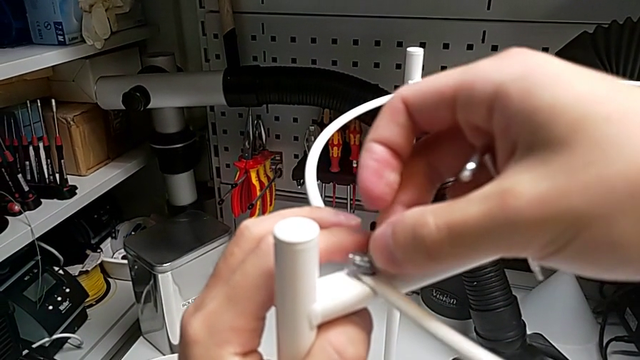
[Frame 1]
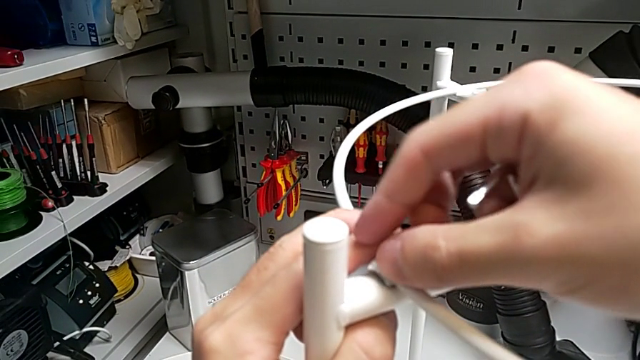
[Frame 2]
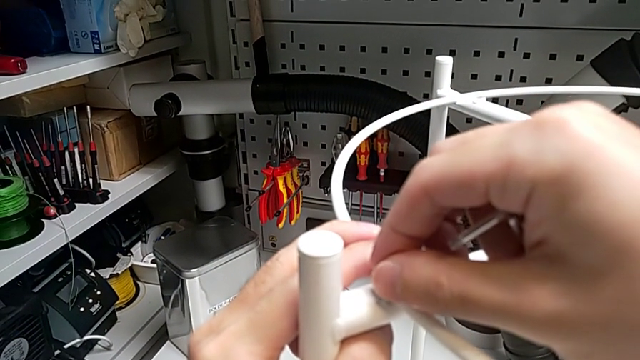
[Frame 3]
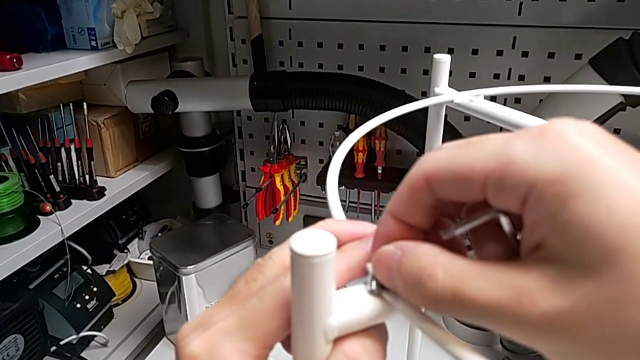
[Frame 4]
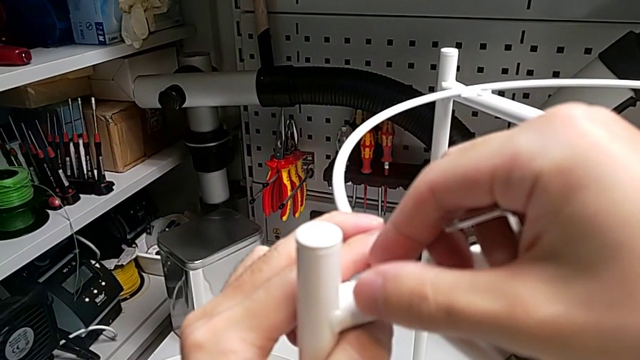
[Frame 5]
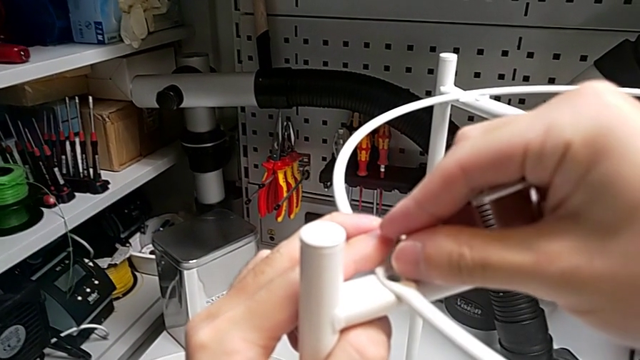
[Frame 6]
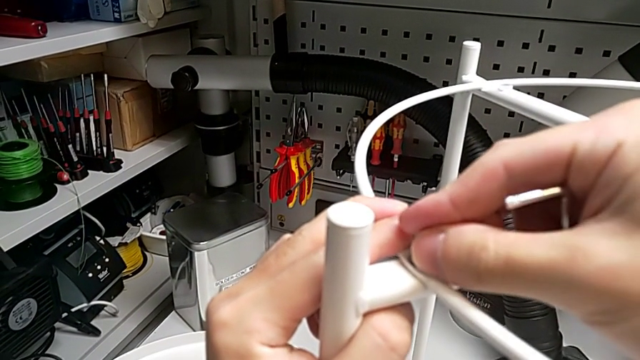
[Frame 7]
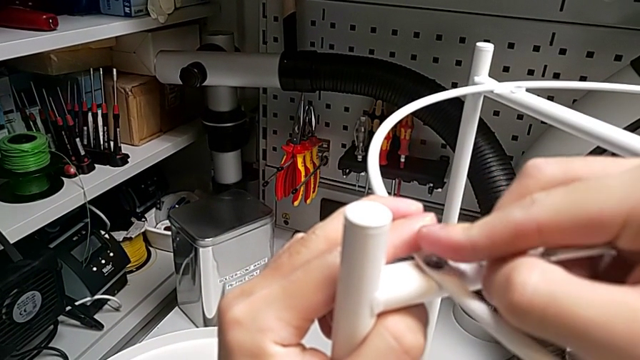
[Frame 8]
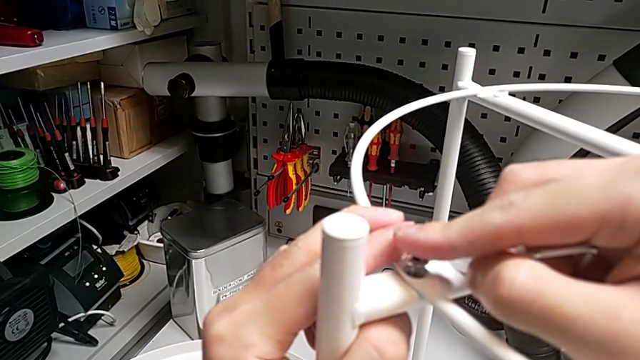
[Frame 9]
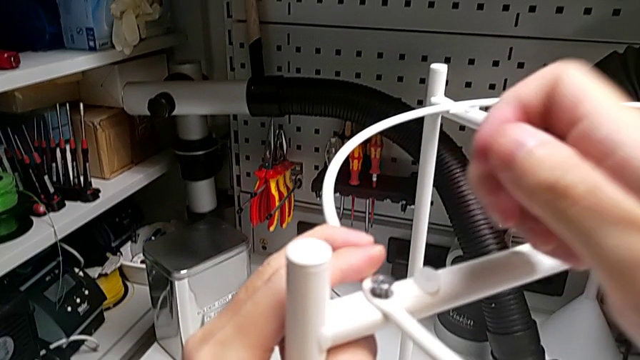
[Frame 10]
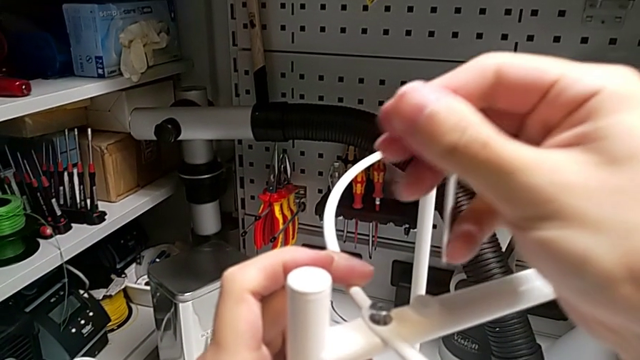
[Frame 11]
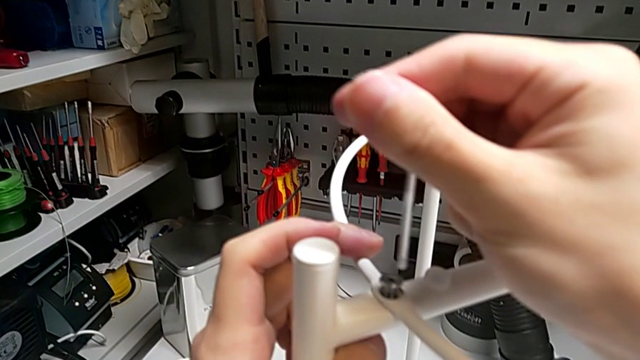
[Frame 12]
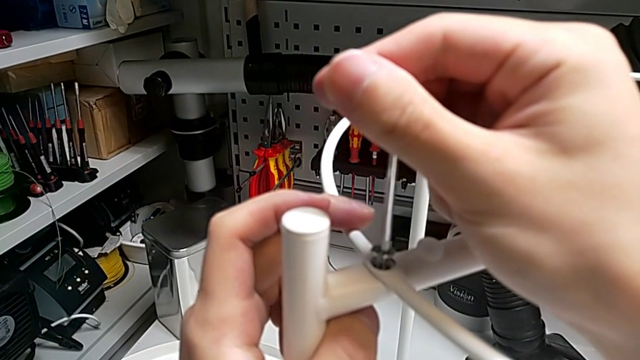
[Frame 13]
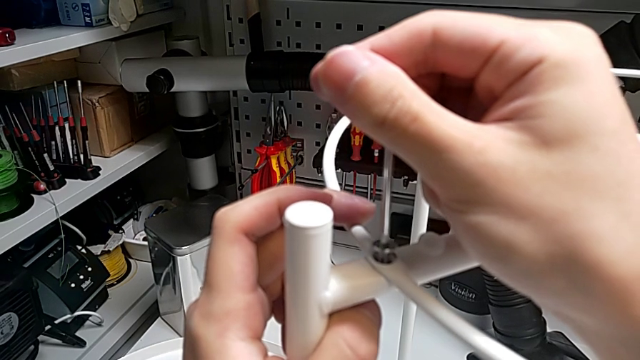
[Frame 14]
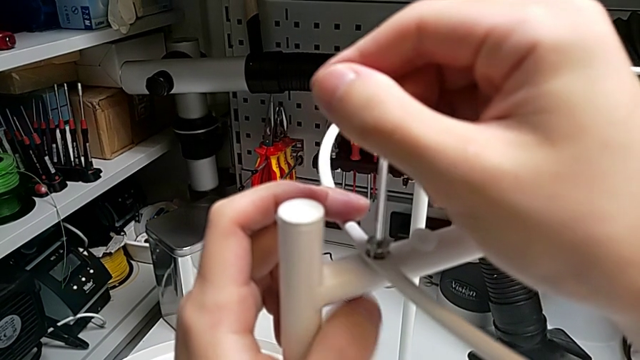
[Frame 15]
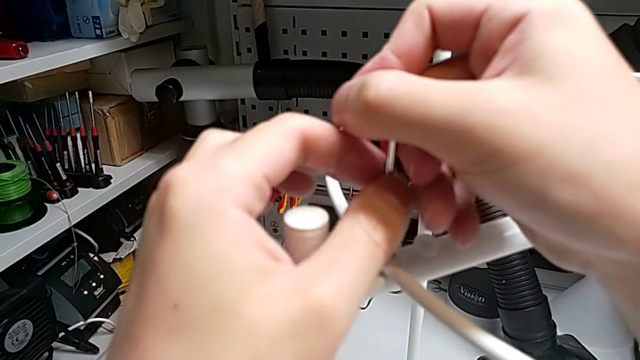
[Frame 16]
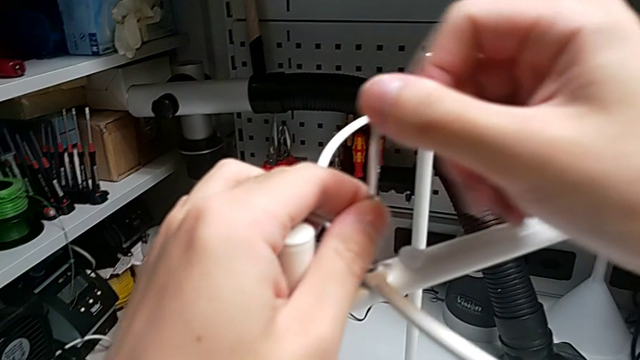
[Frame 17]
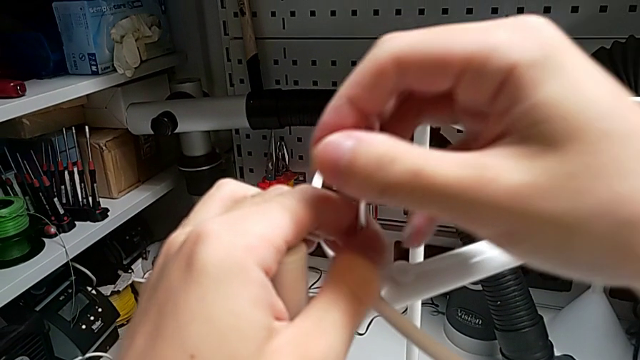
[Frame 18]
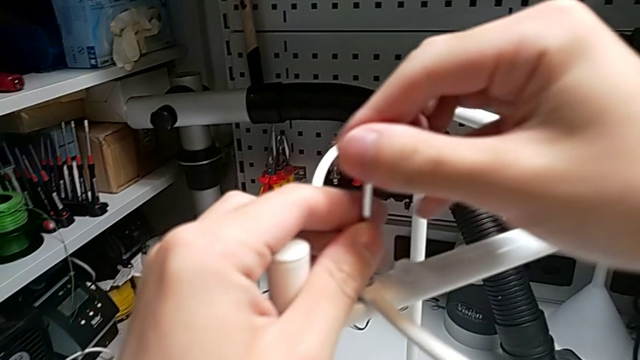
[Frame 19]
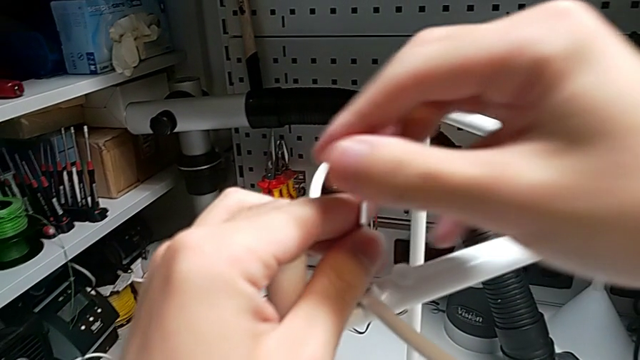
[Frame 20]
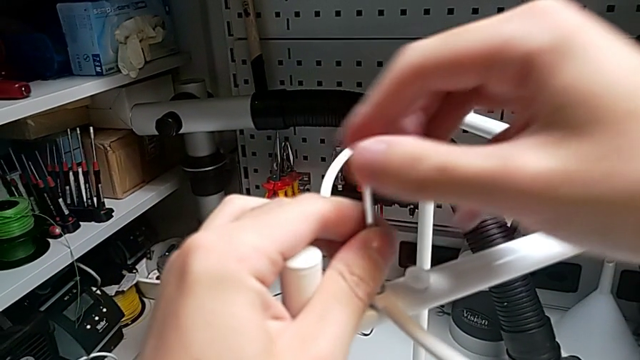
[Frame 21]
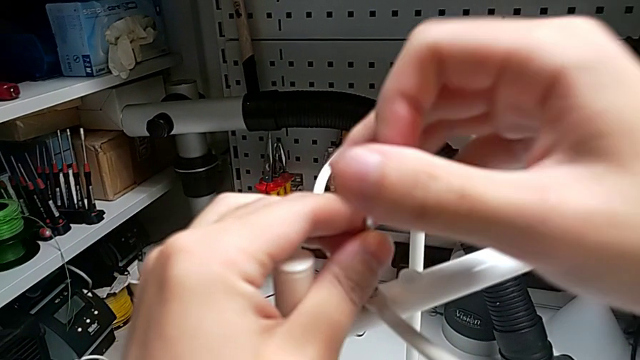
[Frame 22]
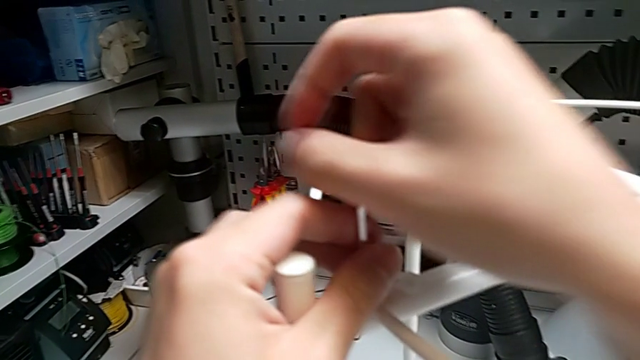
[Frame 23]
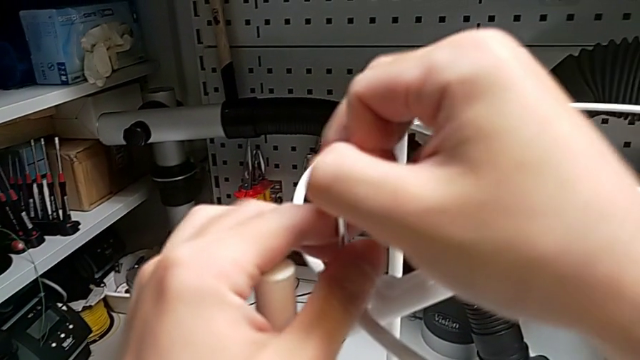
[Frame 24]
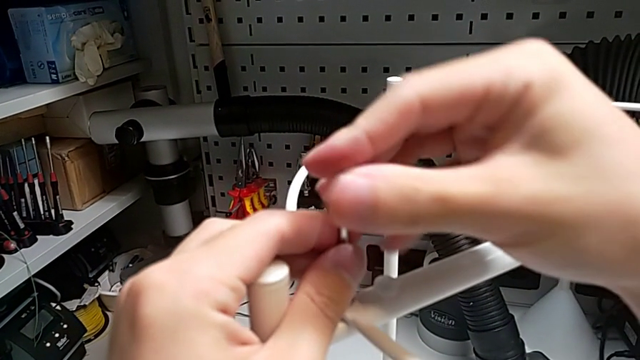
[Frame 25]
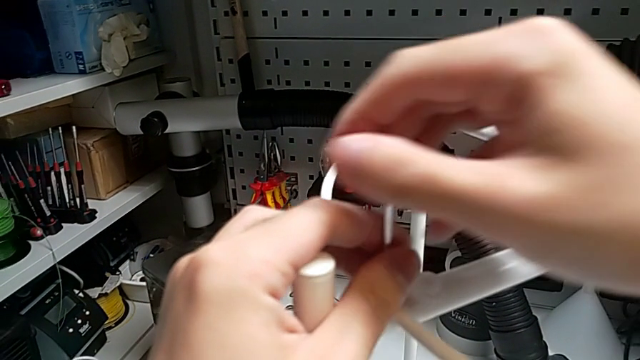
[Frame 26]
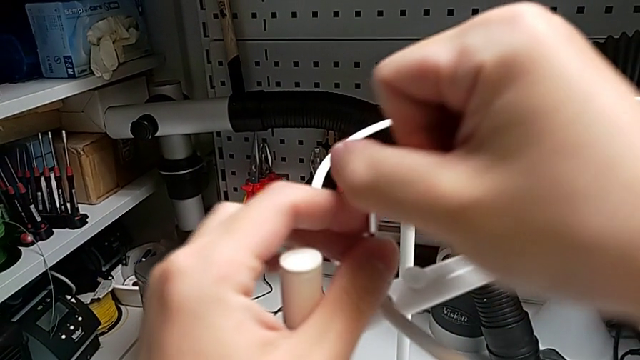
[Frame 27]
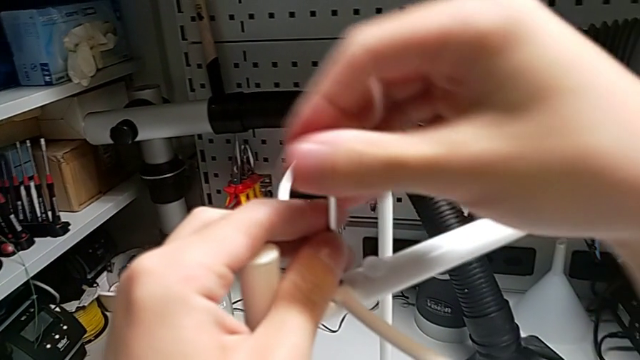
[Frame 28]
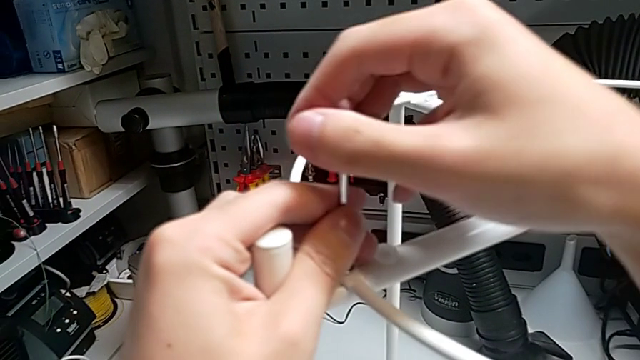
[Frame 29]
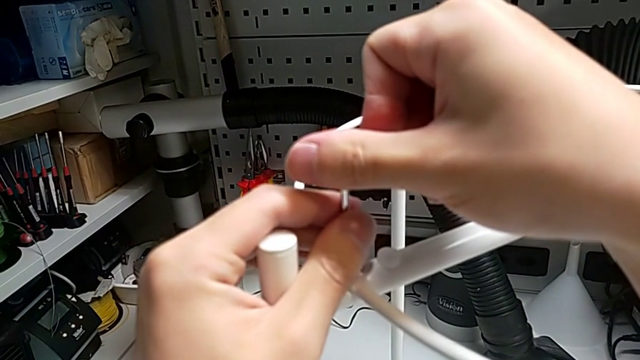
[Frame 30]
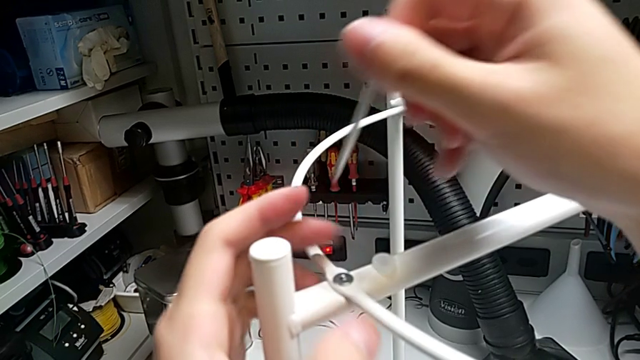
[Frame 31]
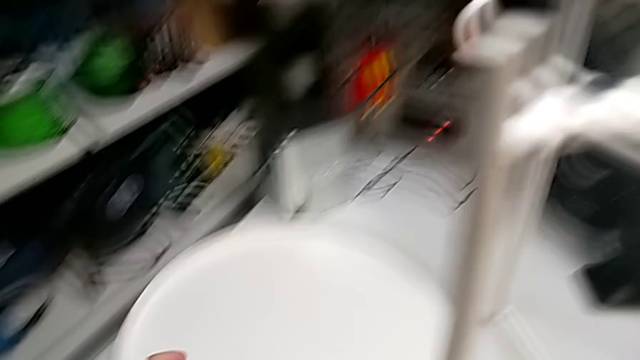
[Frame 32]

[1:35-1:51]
The camera wearer is assembling the circle. They grab the hex socket head, insert it, rotate the Allen wrench, insert it, screw the hex socket head and withdraw the Allen wrench.

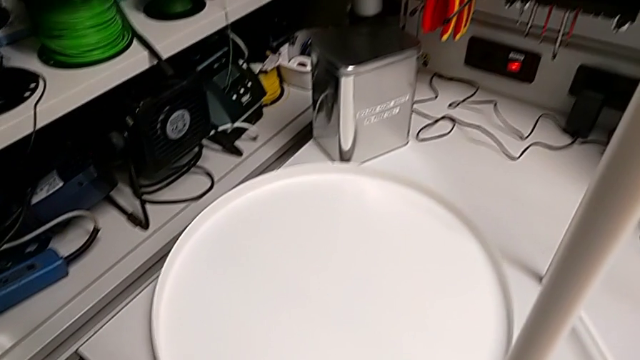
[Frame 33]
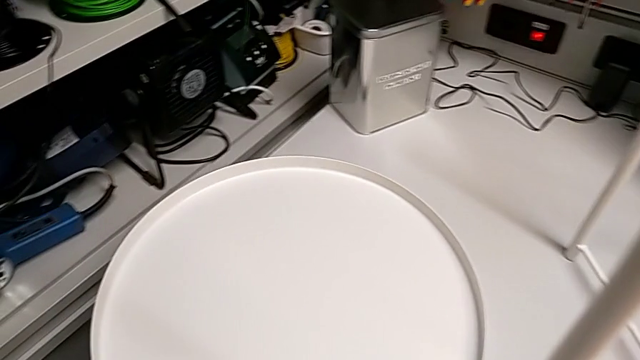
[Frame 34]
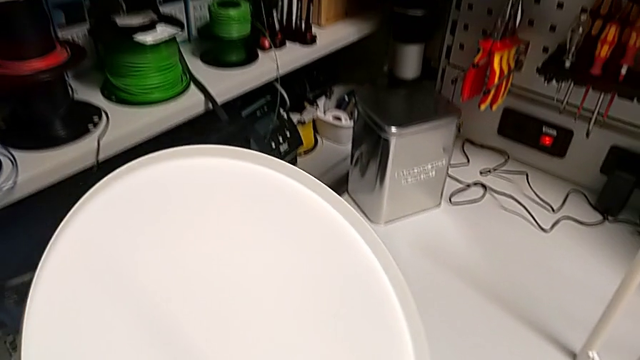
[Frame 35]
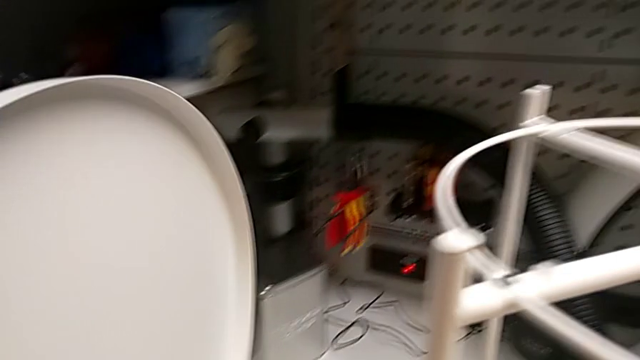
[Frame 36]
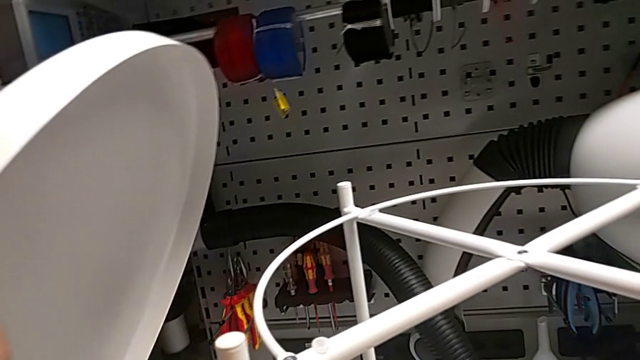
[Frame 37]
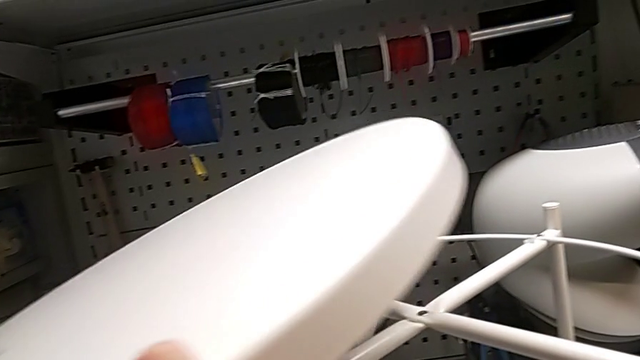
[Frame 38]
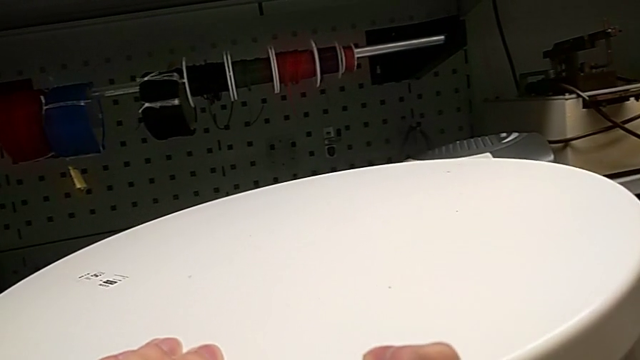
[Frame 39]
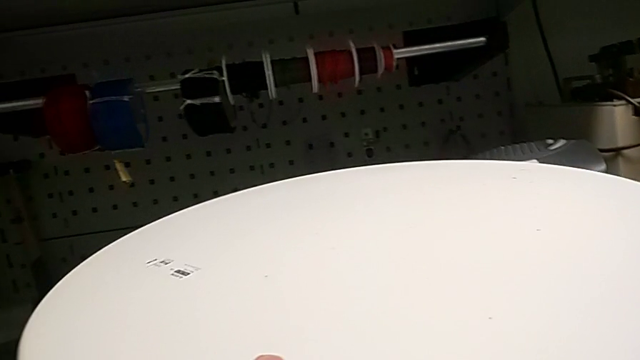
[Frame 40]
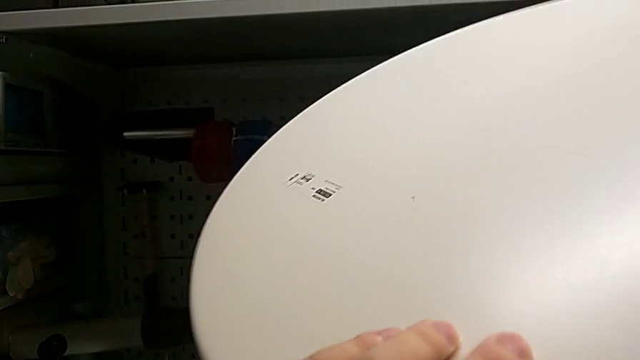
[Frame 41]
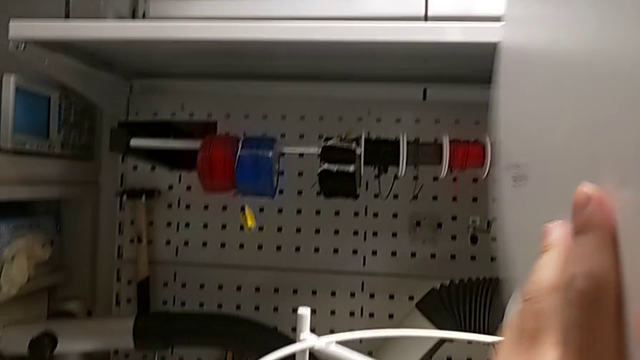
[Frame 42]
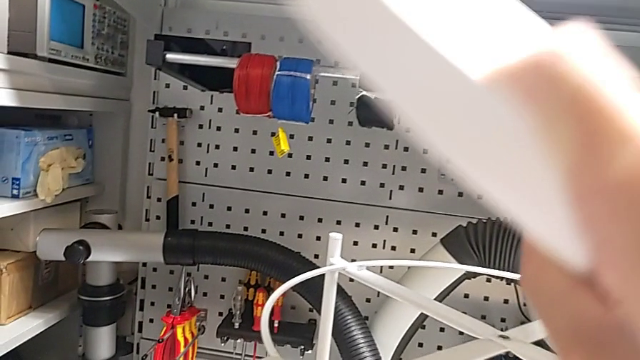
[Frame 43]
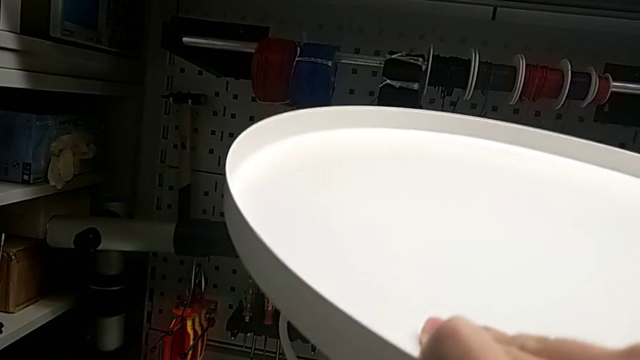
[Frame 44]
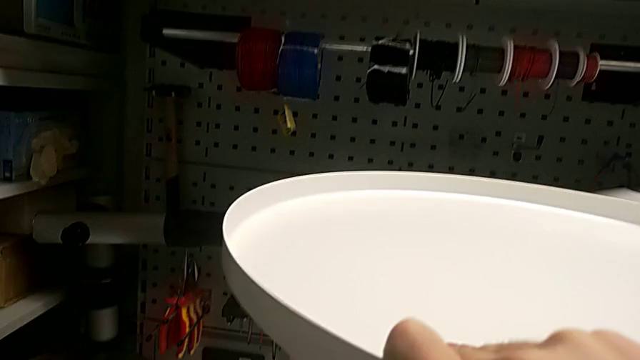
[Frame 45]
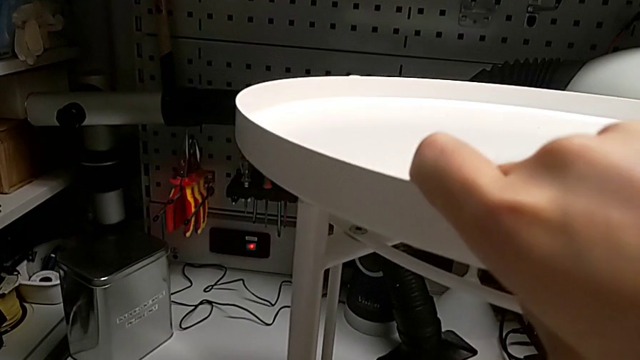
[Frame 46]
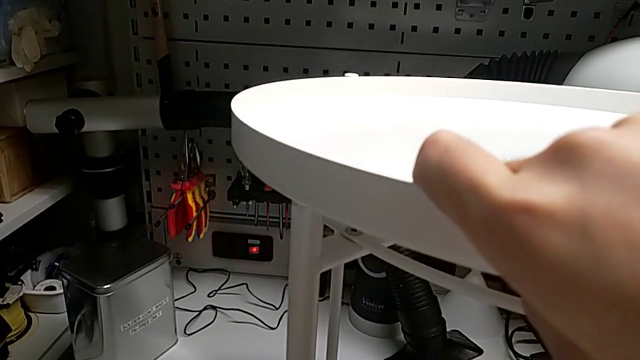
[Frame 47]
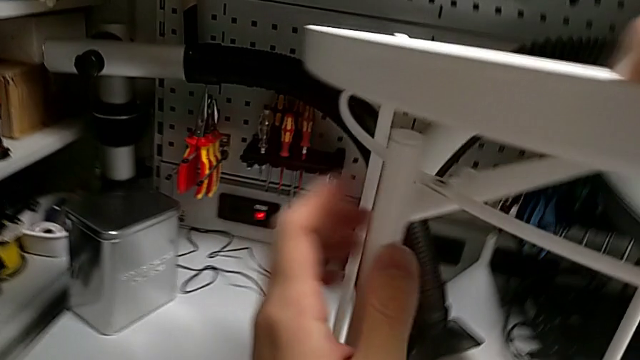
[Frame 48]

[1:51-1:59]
The camera wearer is placing the tray. They place the Allen wrench, grab the tray, wrongly rotate it and approach the top leg, rotate the tray and place it.
